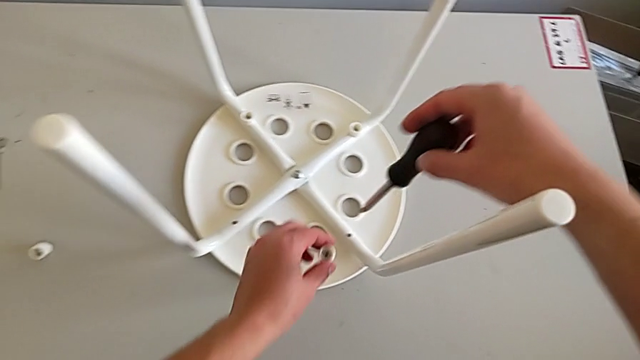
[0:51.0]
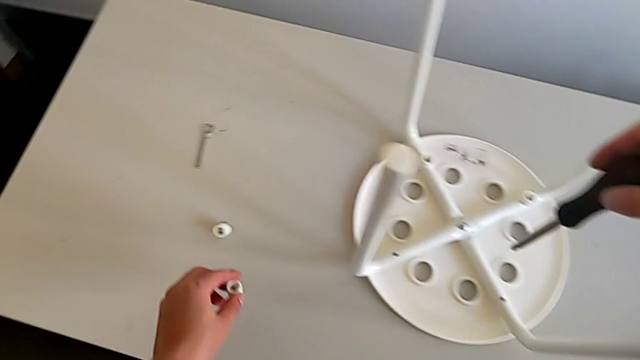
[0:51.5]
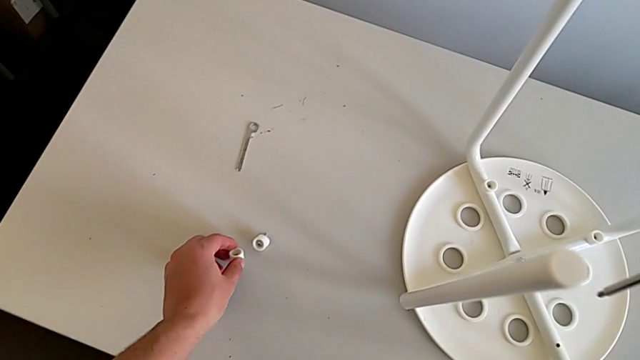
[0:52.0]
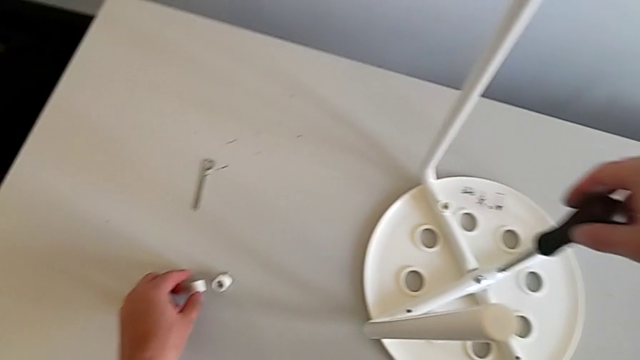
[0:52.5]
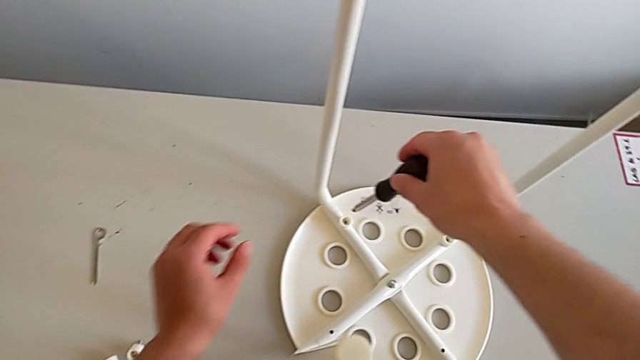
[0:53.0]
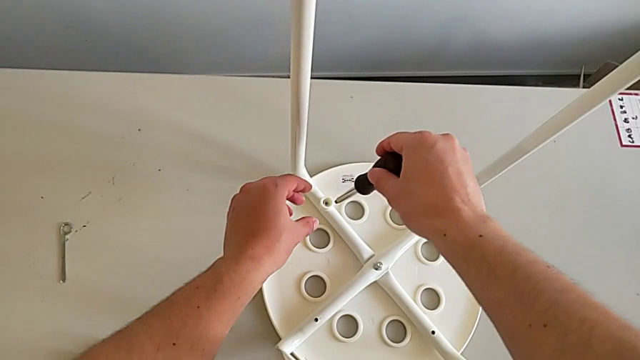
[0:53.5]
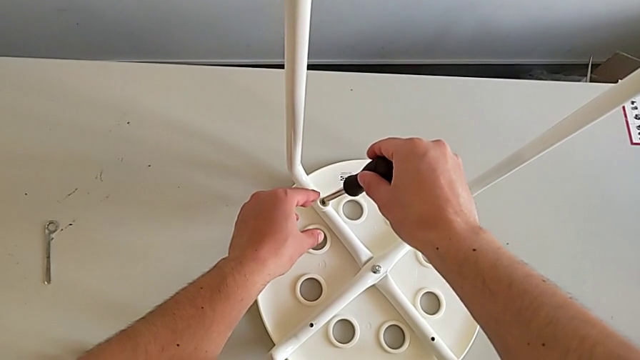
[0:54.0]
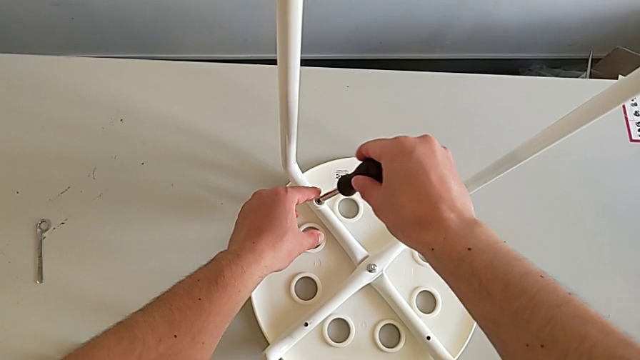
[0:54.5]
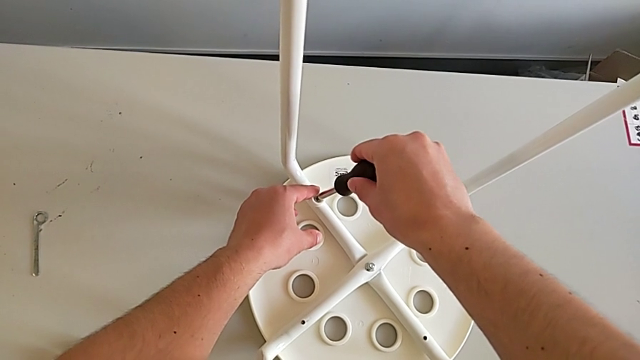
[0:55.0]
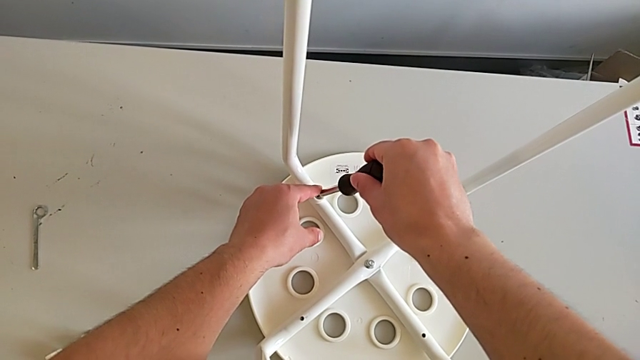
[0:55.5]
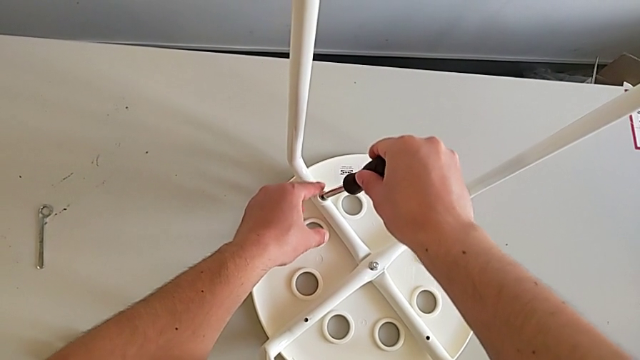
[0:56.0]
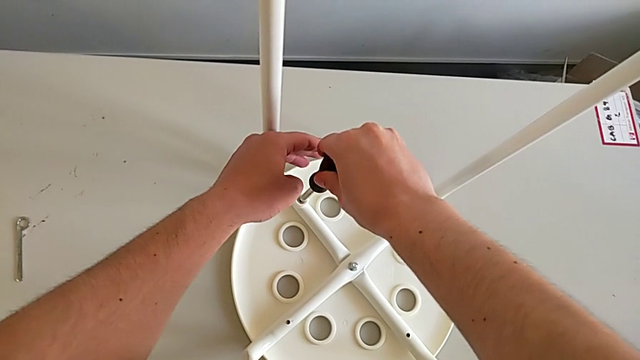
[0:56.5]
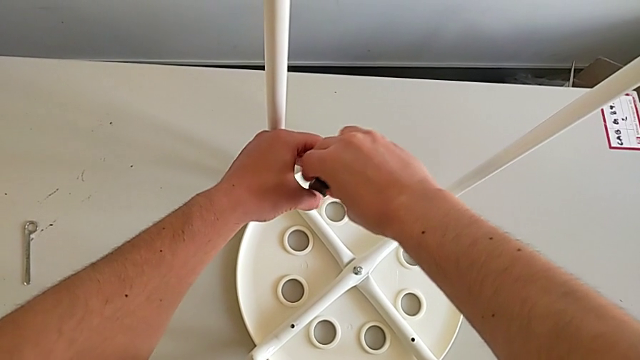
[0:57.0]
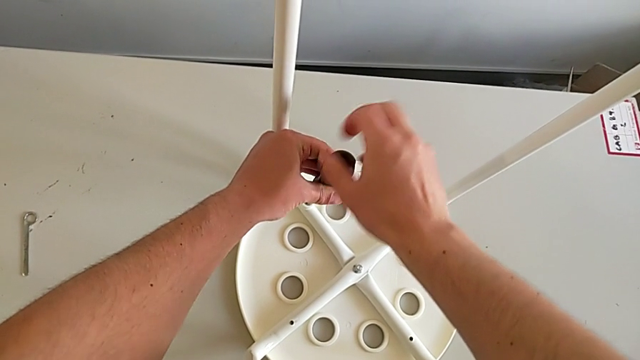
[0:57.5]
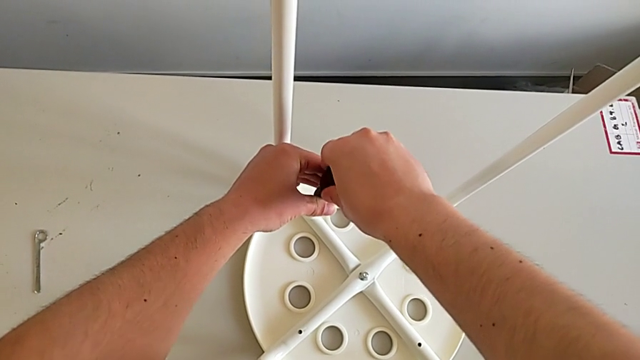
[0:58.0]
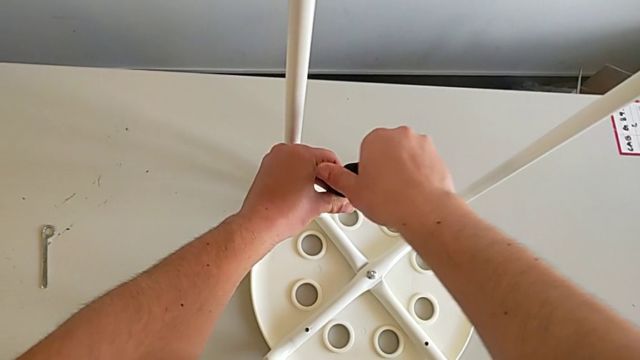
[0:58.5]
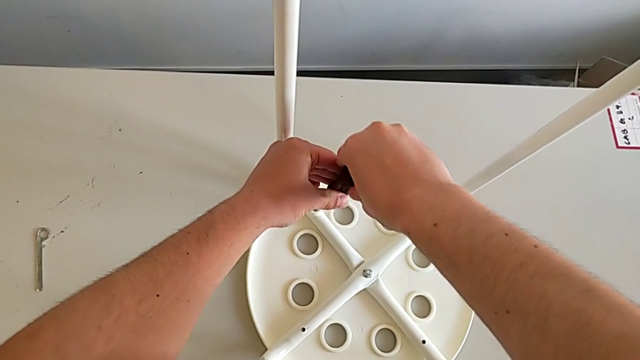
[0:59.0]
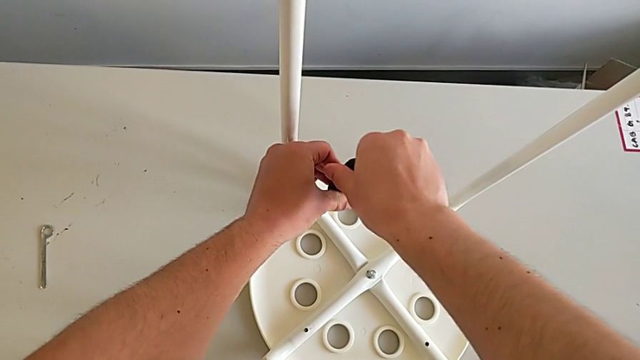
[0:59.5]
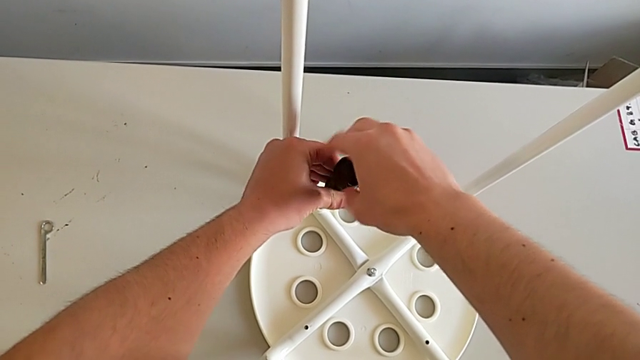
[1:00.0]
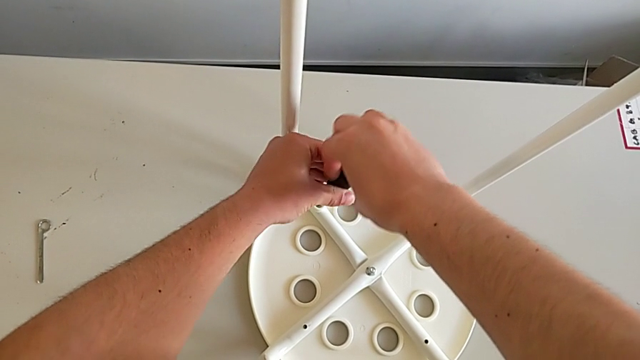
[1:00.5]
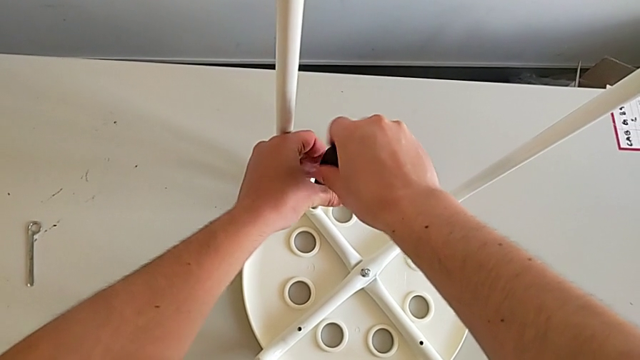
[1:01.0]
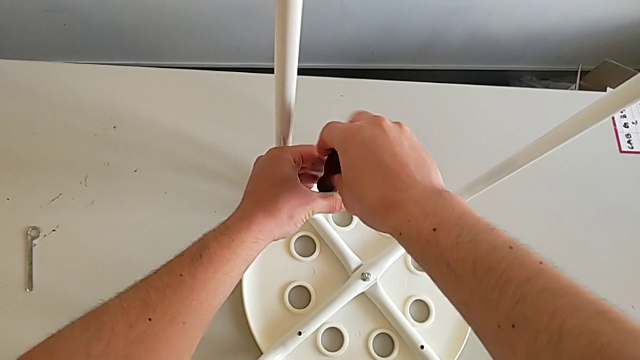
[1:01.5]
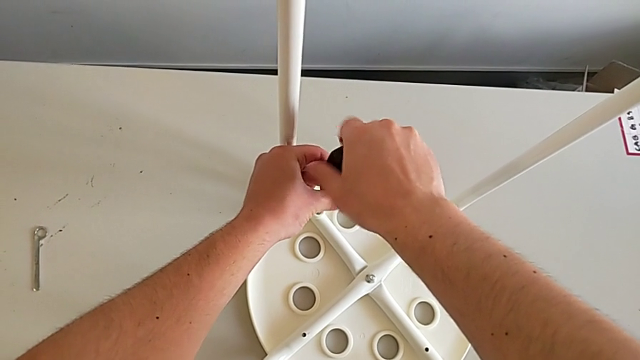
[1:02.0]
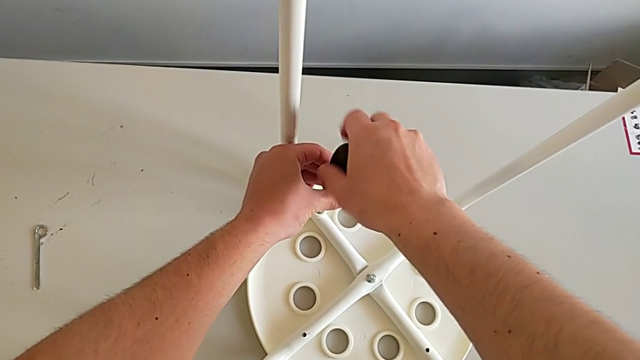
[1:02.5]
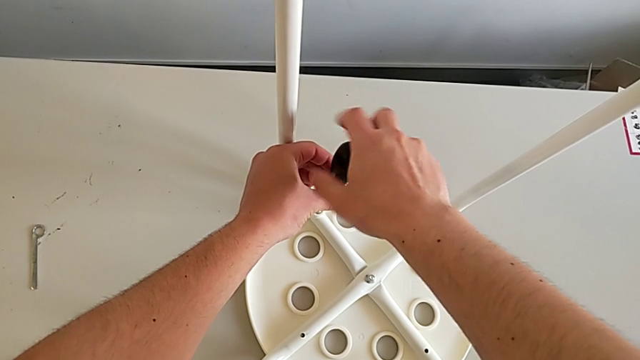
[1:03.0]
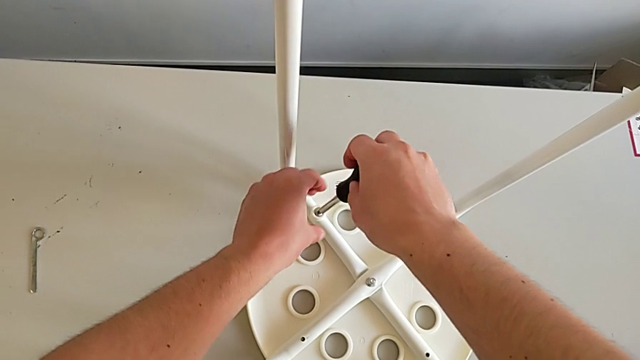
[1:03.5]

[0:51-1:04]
The camera wearer is disassembling the screws from the legs. They wrongly drop the second screw and unscrew the third screw.

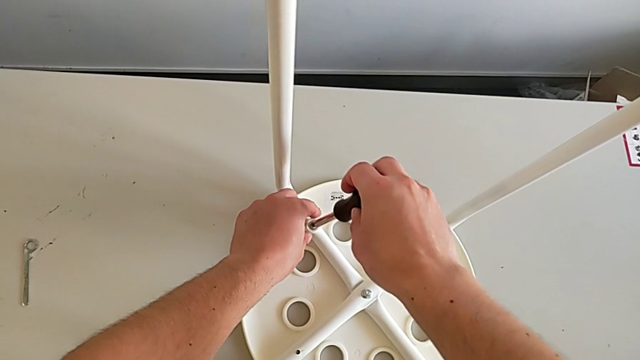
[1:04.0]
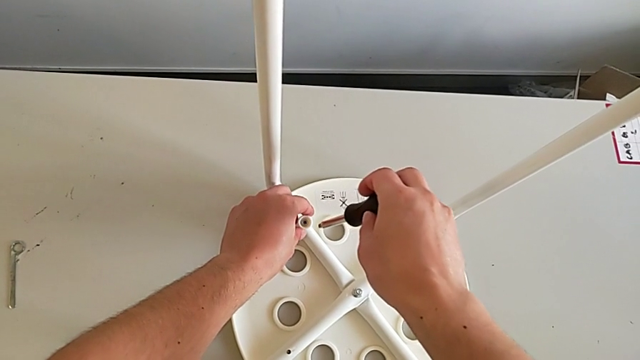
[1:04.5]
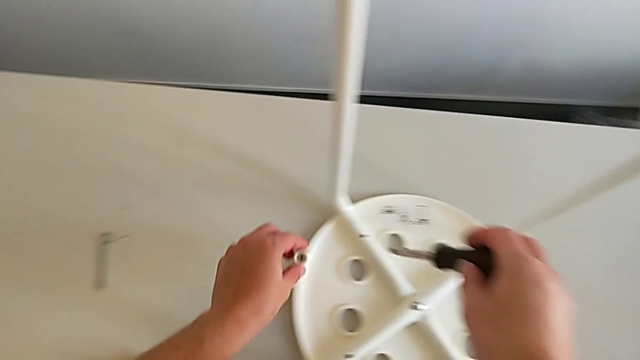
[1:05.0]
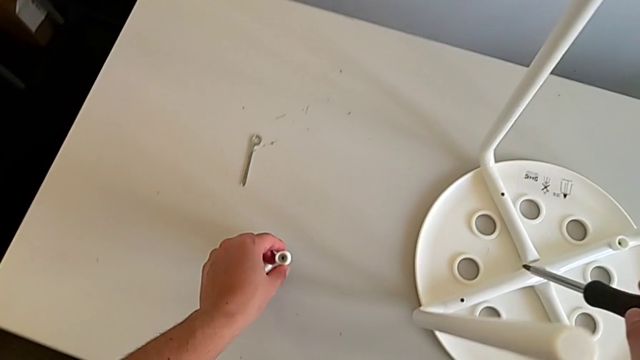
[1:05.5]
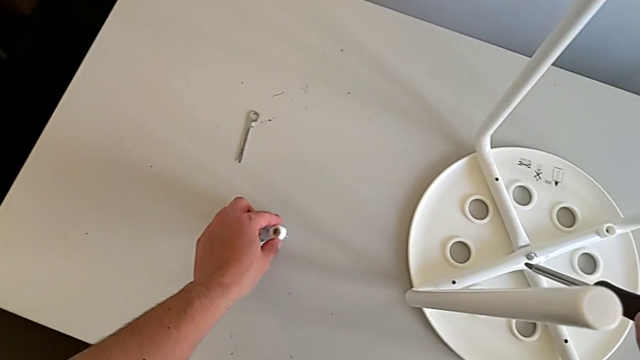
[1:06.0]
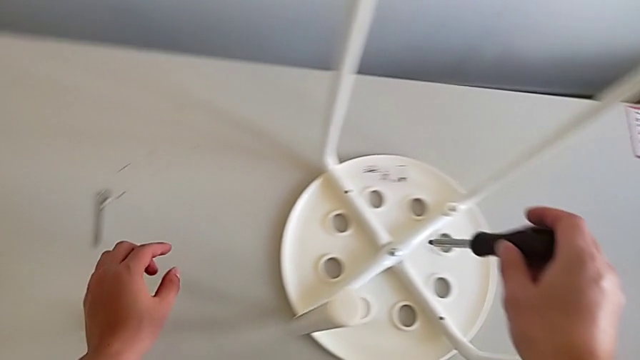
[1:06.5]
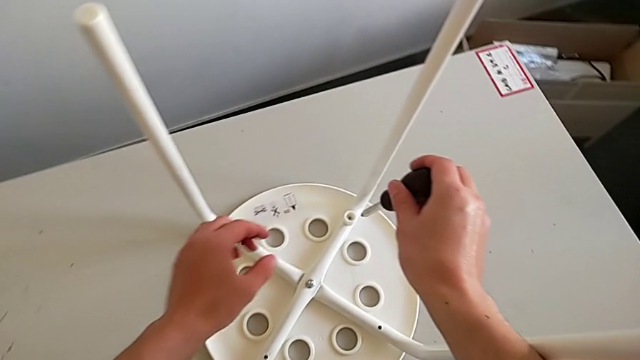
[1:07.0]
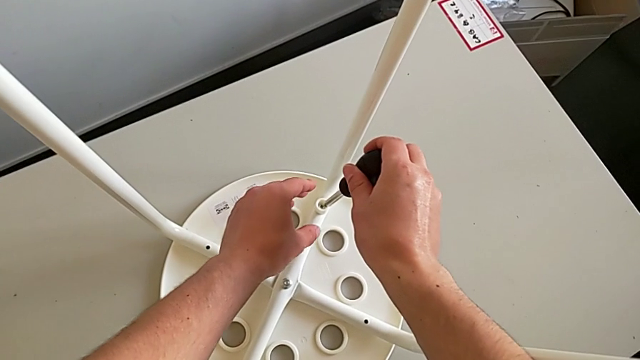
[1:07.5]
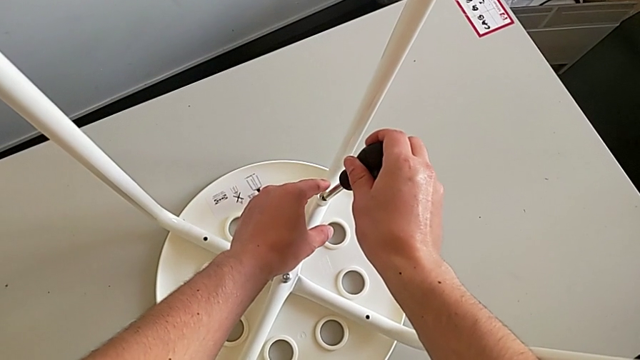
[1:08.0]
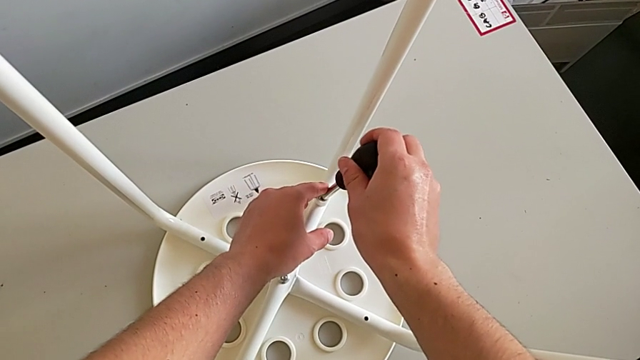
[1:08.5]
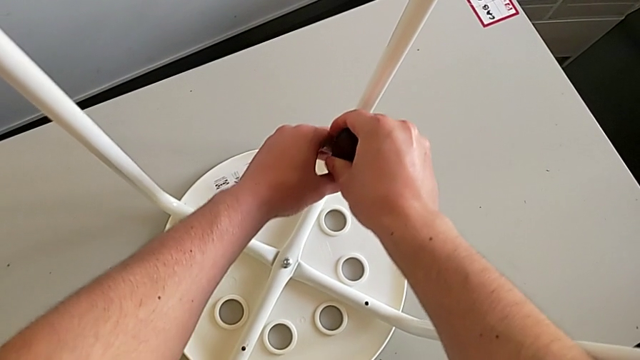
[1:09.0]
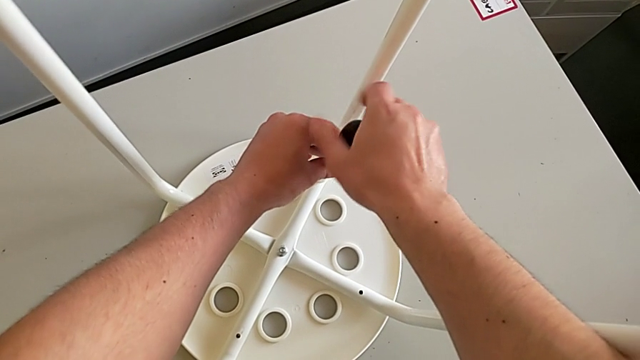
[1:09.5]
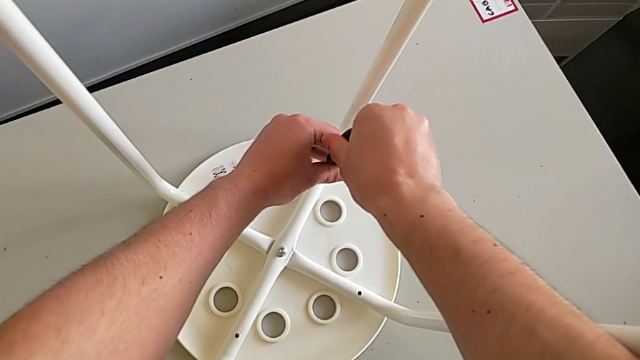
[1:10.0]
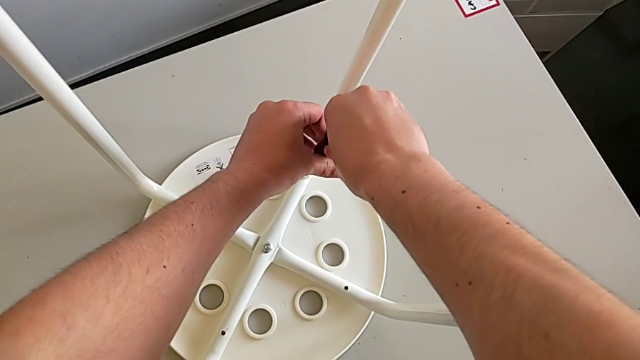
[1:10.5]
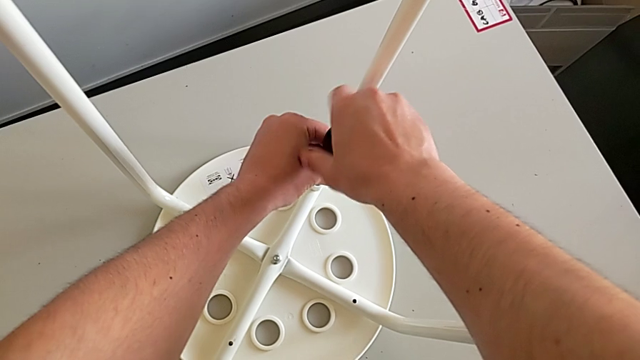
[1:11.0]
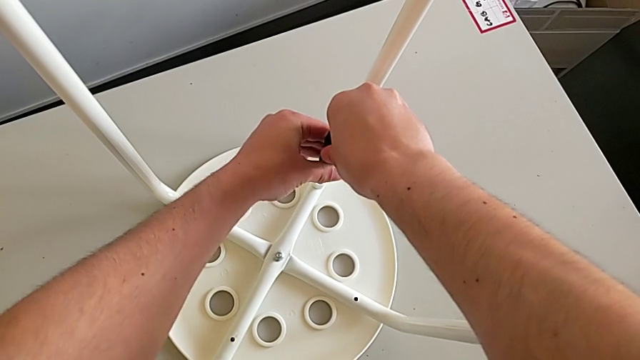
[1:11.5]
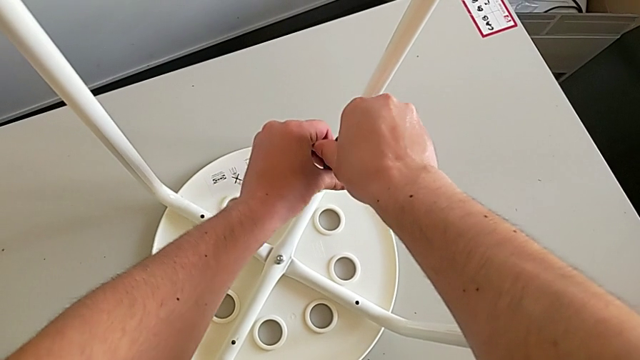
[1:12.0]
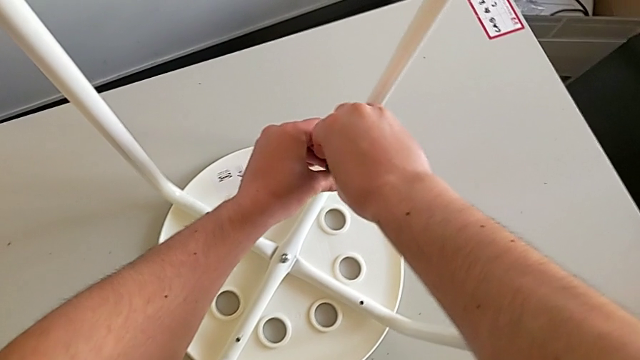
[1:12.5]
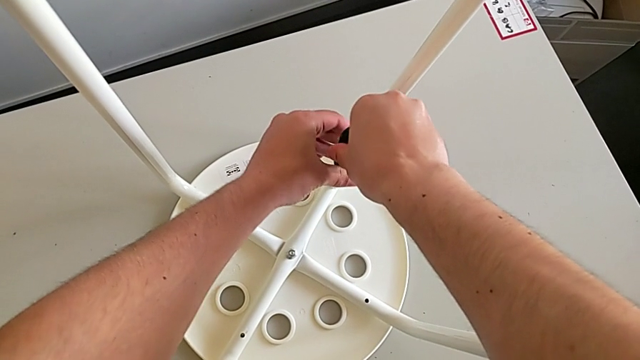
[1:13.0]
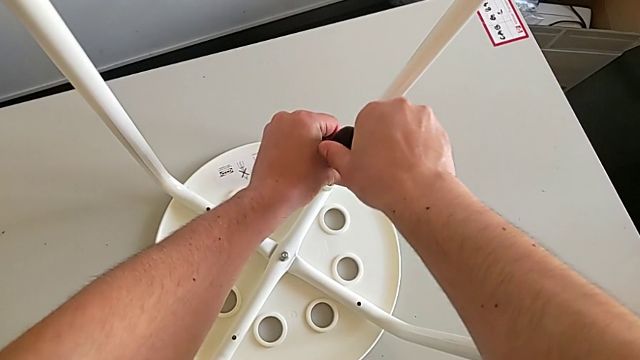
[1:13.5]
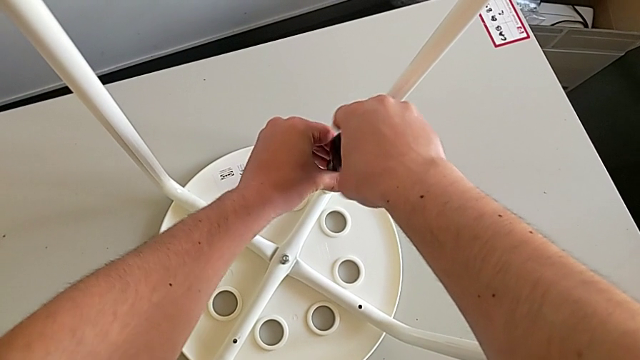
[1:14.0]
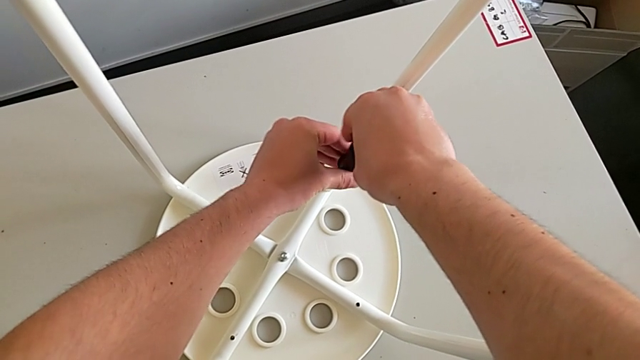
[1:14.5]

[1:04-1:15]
The camera wearer is disassembling the screws from the legs. They grab the third screw with the left hand, withdraw the screwdriver with the right hand, place the third screw and begin to unscrew the fourth screw.
